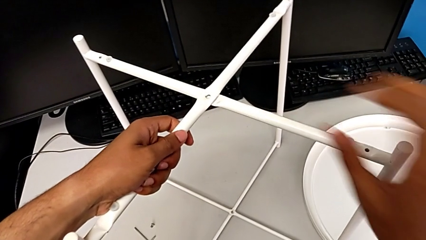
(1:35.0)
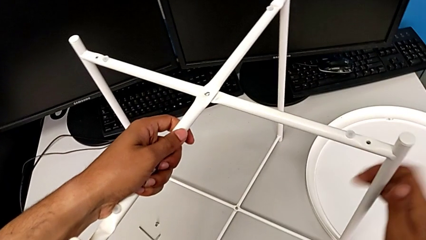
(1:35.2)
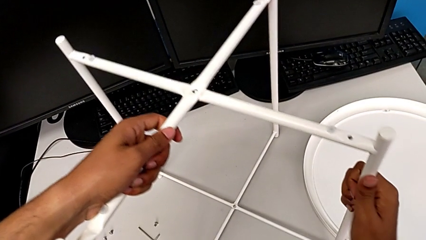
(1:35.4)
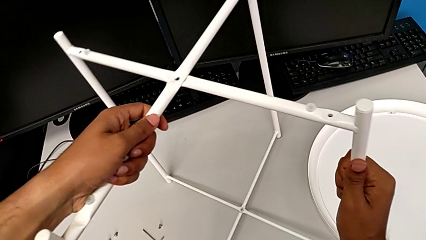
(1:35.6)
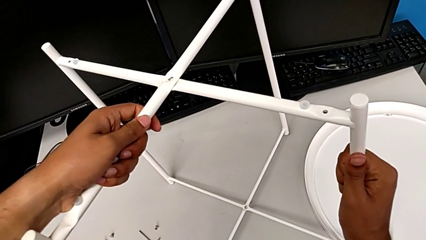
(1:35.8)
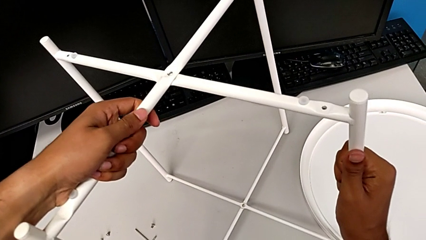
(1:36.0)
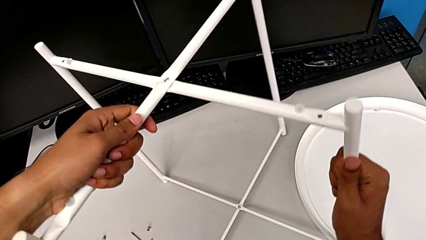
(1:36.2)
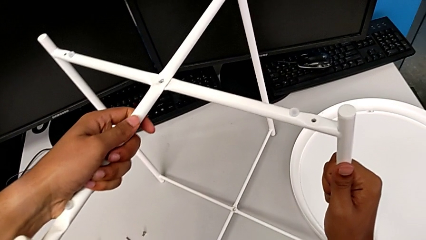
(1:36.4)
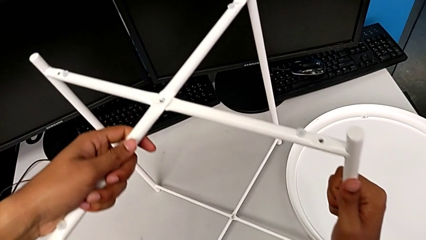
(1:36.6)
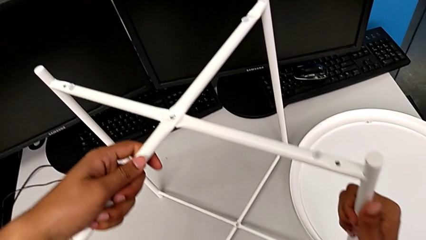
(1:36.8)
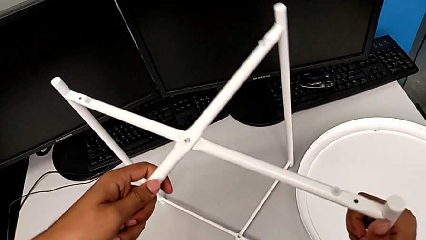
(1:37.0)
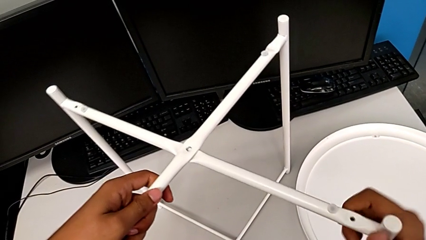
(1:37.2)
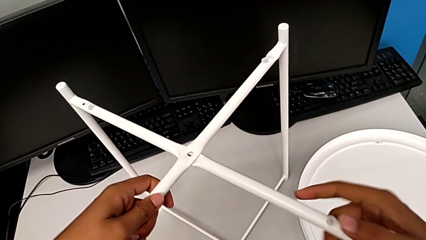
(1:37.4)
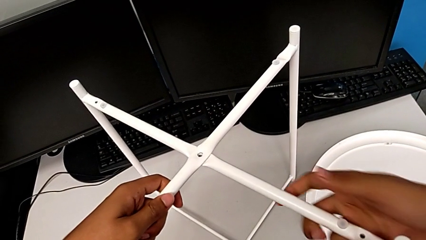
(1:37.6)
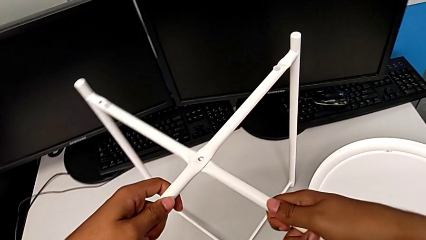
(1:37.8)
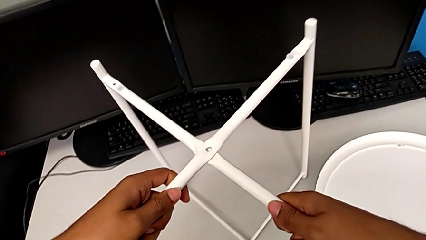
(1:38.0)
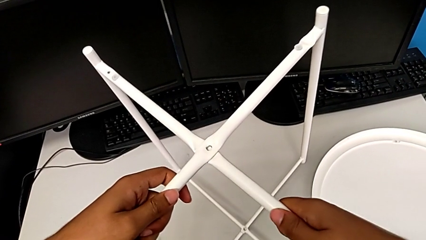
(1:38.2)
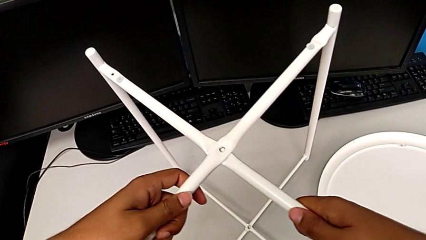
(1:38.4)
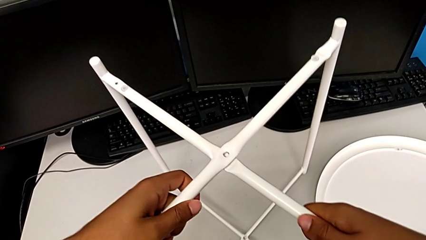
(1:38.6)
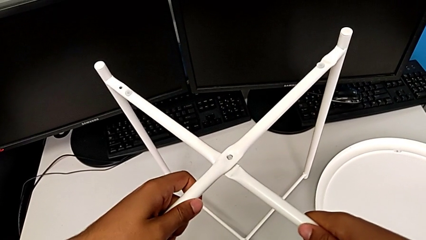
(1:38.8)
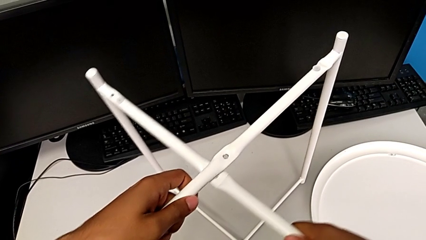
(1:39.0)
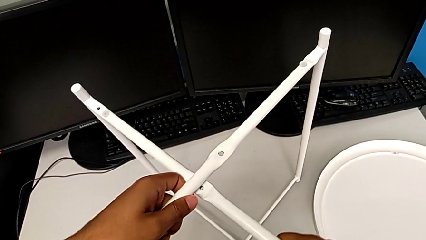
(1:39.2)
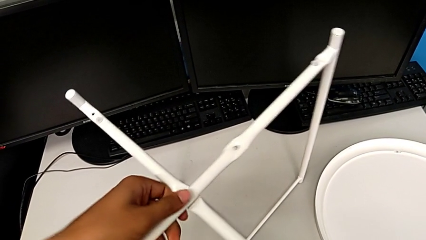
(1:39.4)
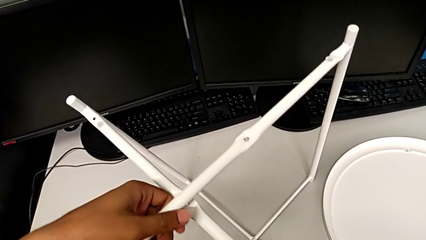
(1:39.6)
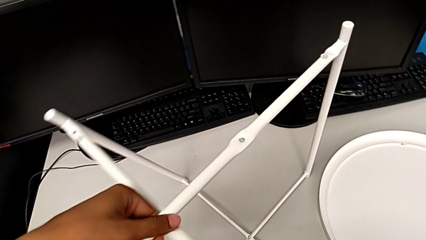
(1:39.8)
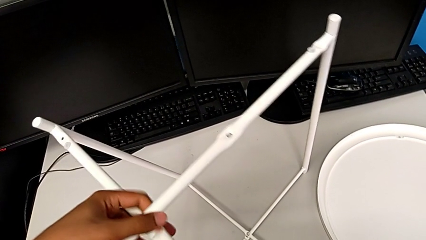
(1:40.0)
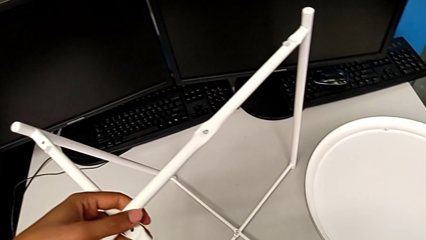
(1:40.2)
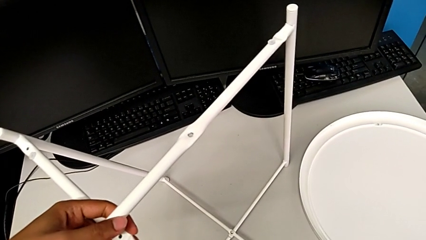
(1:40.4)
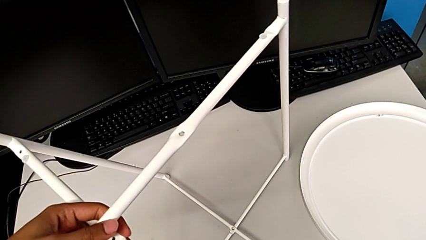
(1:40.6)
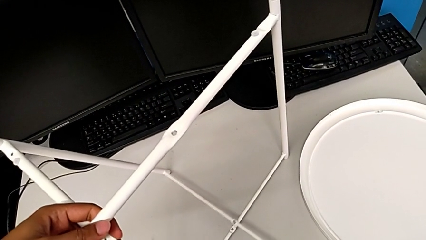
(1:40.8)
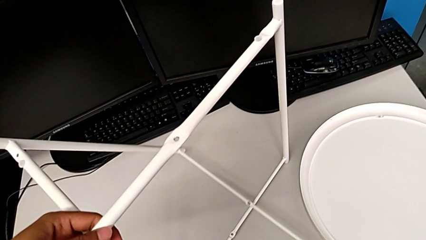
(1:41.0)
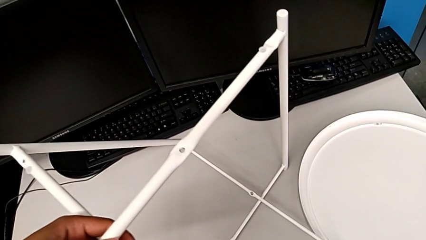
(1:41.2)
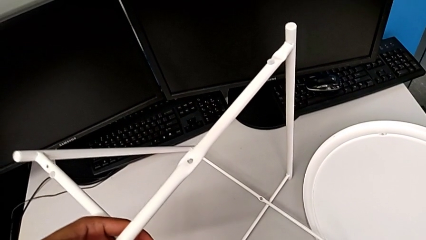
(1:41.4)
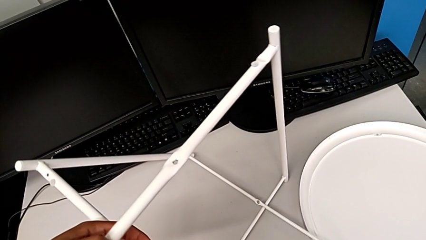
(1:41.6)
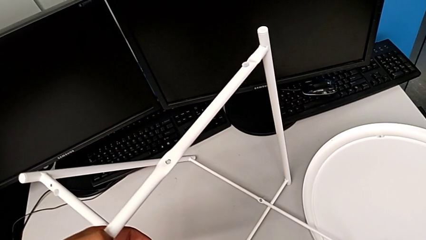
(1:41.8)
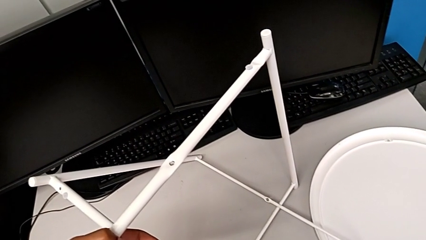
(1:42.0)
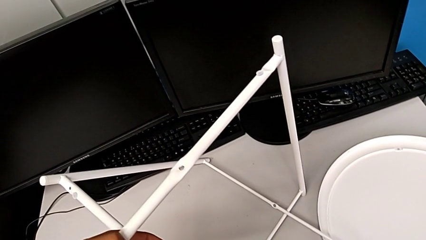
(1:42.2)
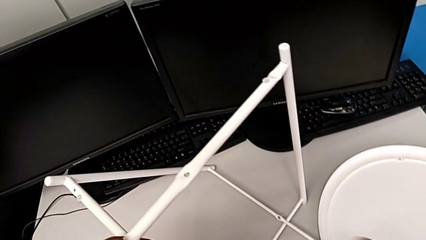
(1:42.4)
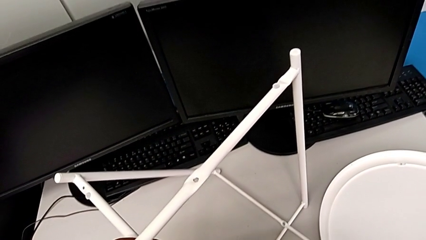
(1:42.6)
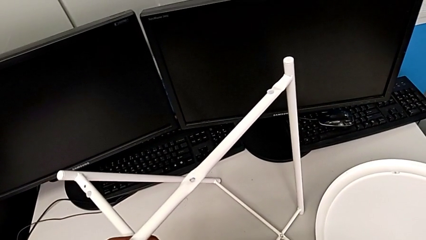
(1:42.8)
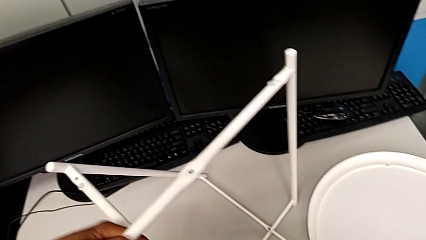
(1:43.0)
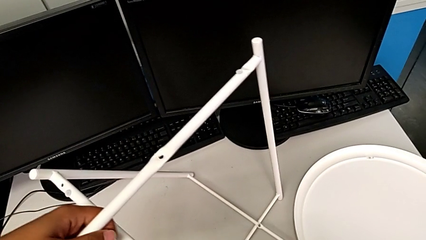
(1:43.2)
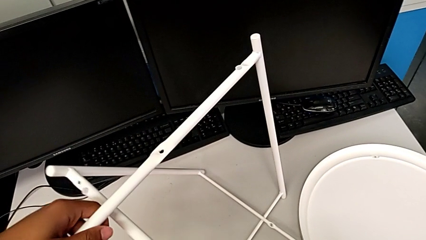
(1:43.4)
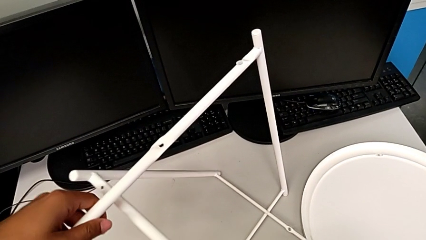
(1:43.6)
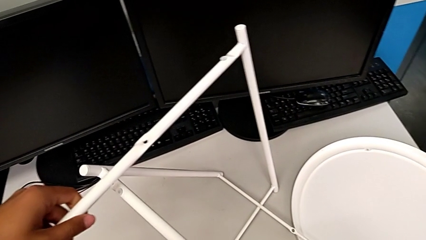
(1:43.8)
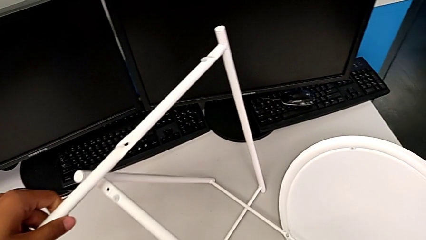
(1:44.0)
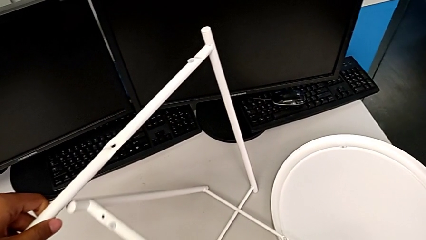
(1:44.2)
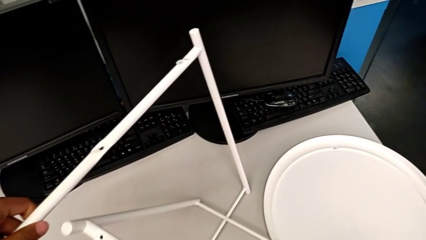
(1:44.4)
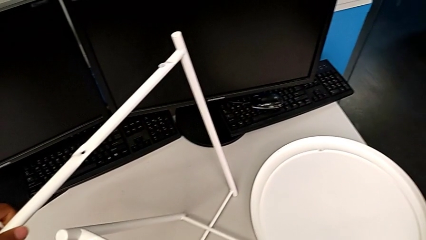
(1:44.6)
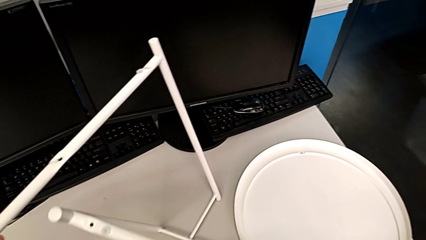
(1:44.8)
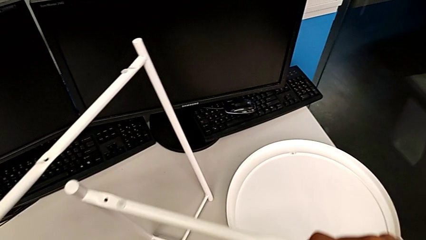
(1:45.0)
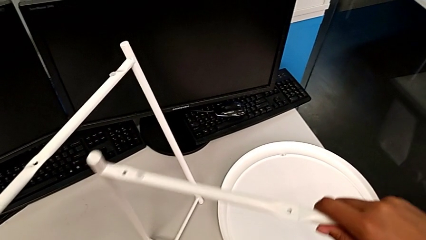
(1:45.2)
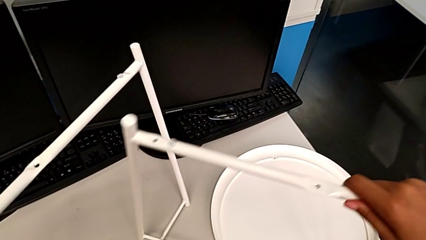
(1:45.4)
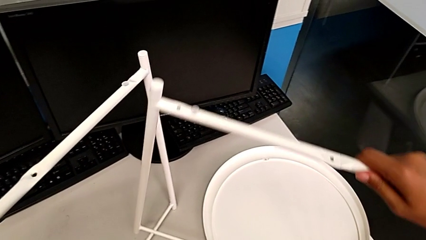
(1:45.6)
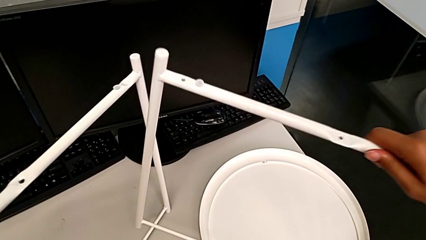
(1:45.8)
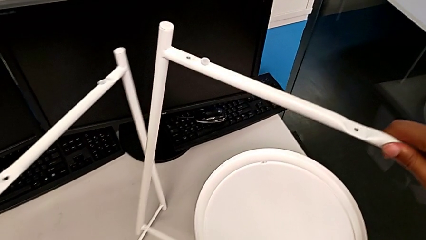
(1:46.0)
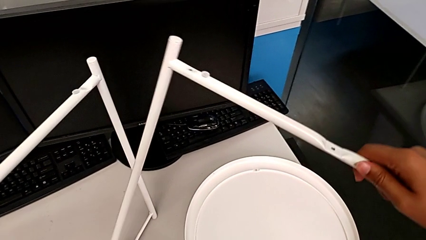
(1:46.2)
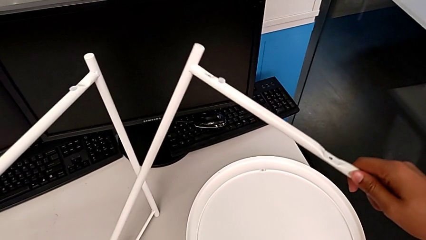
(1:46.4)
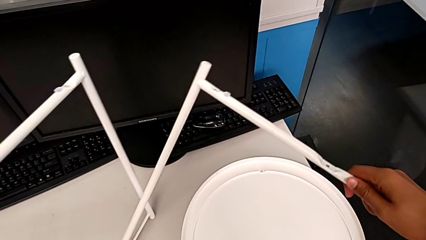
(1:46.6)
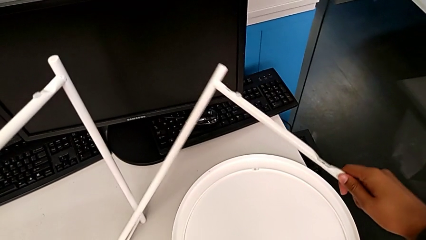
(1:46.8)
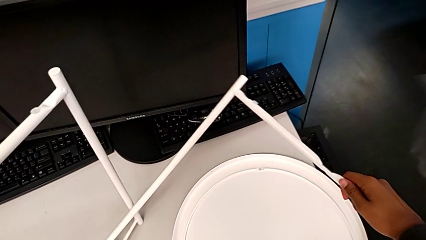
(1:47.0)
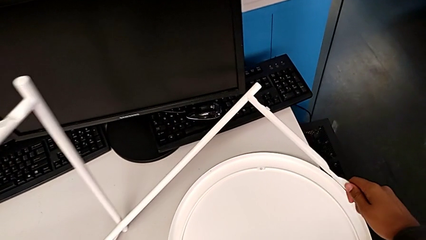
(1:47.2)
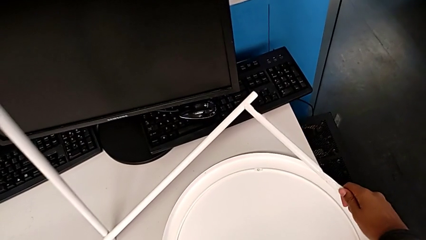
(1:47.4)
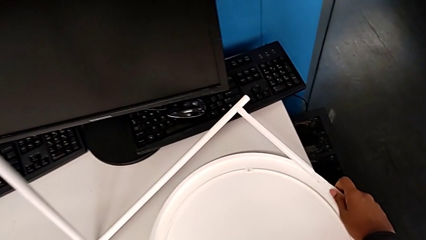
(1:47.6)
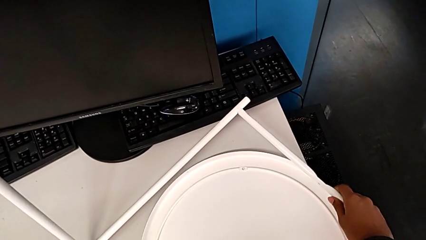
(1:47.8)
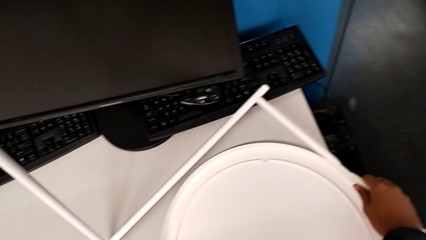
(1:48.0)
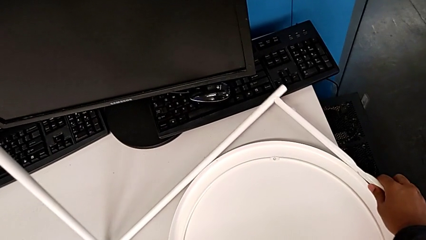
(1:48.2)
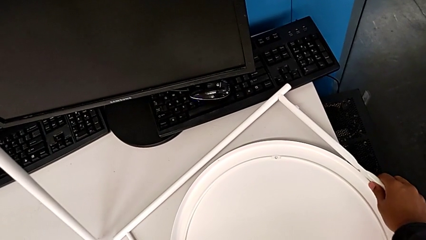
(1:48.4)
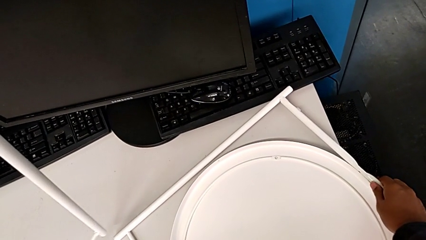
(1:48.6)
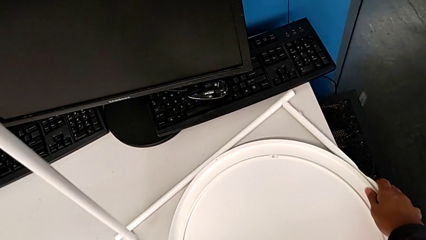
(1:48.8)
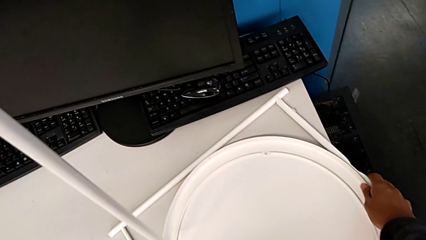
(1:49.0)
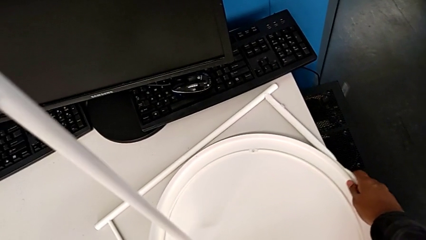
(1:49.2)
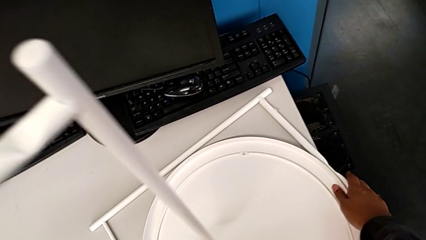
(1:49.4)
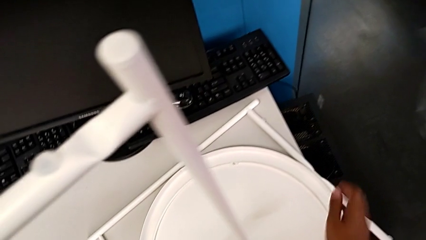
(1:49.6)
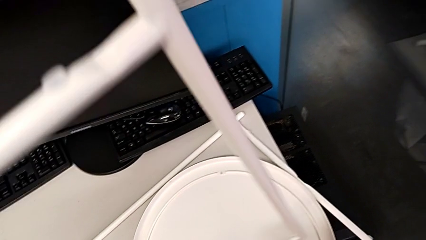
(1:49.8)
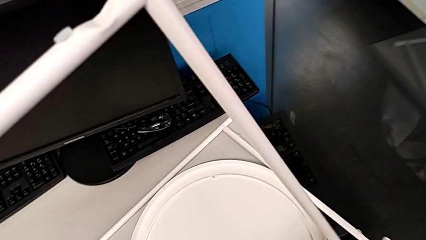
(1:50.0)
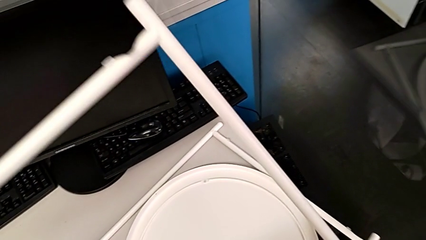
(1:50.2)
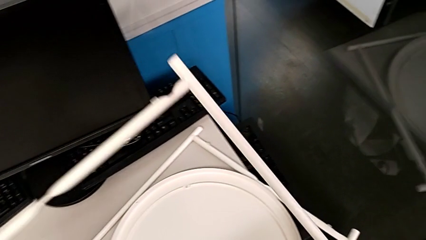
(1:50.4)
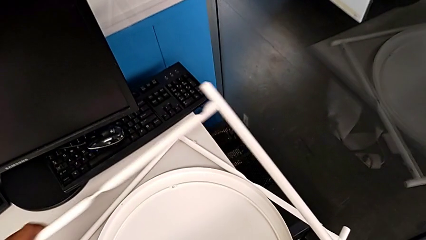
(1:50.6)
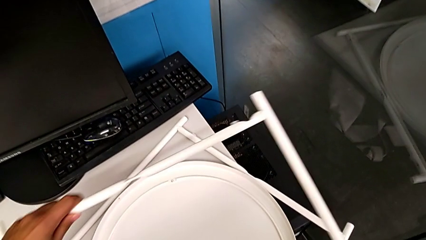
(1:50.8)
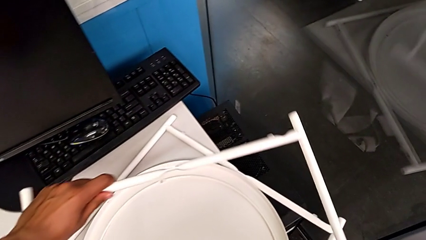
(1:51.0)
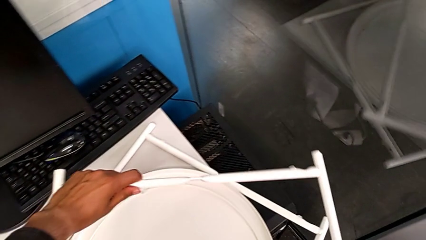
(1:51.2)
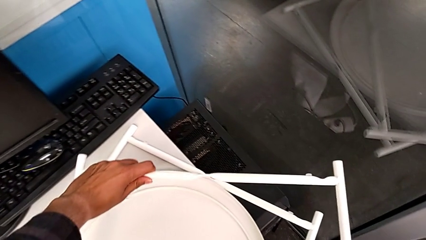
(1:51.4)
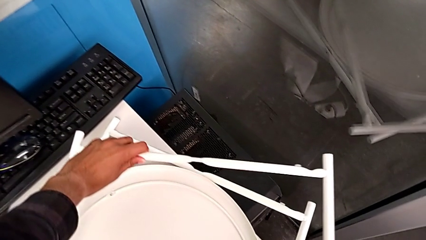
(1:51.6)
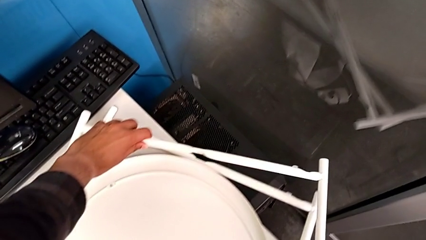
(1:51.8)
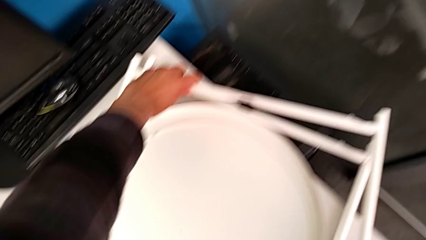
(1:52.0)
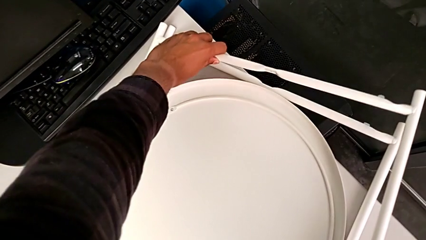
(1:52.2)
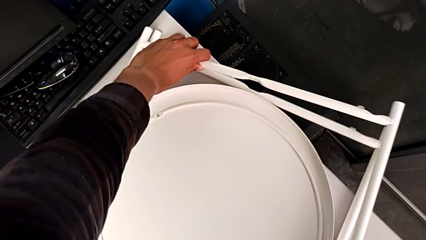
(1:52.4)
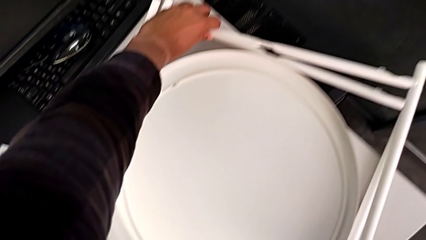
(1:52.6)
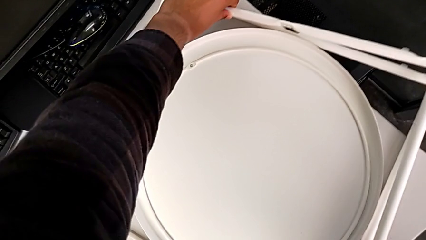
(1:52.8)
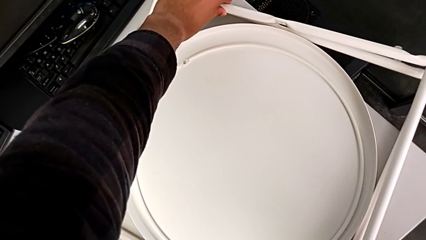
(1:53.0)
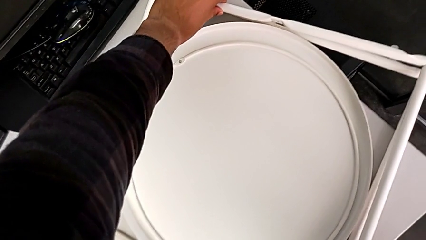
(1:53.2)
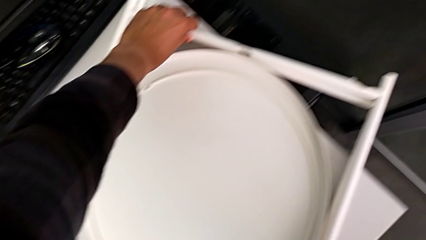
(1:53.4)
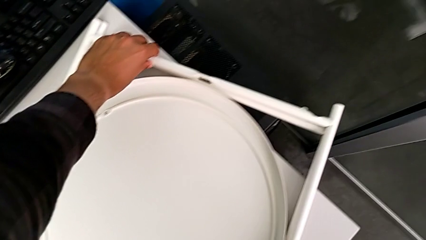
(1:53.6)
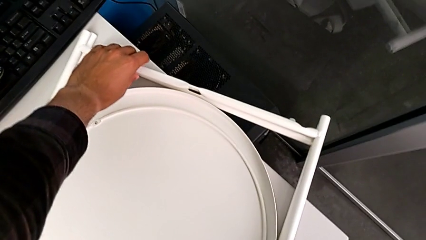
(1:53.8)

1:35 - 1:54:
The camera wearer is disassembling the legs. They slide the leg, disassemble it, place the first leg and place the second leg.
